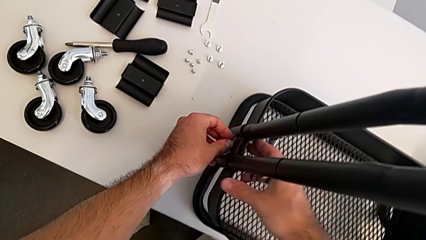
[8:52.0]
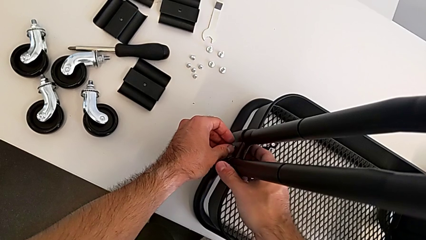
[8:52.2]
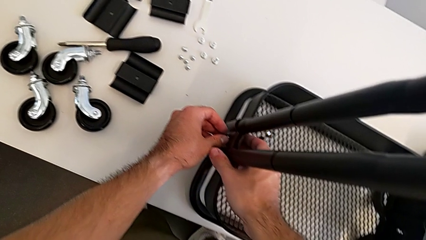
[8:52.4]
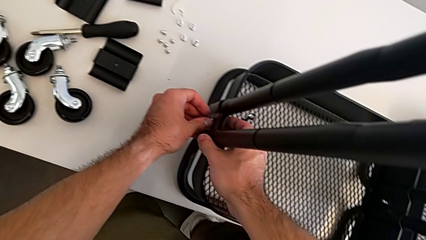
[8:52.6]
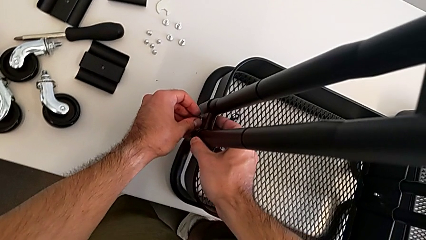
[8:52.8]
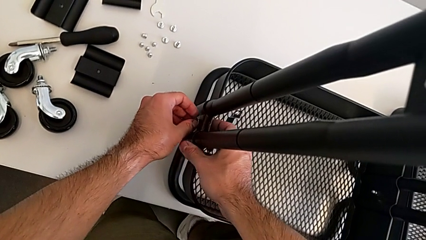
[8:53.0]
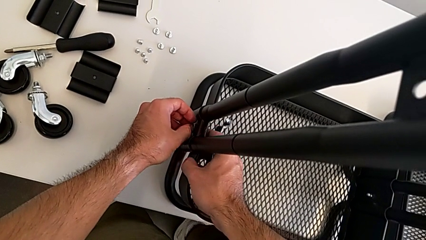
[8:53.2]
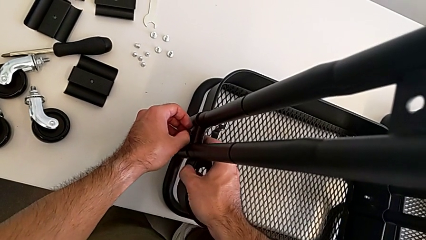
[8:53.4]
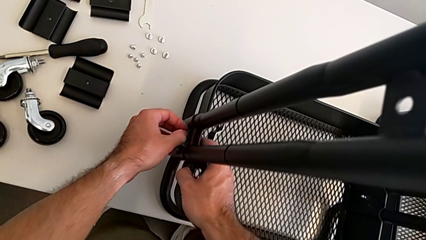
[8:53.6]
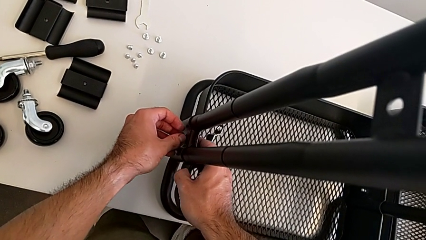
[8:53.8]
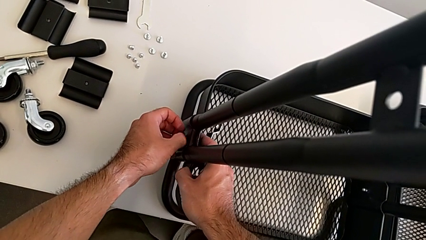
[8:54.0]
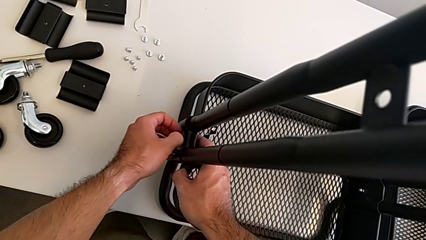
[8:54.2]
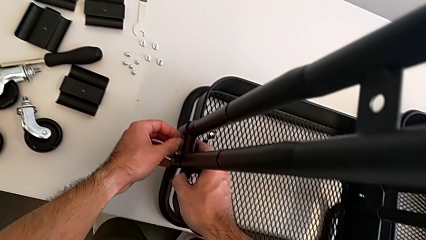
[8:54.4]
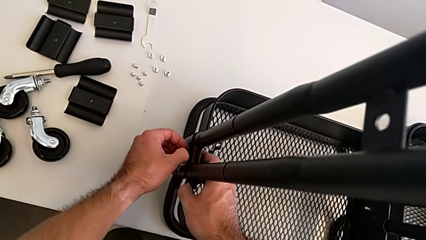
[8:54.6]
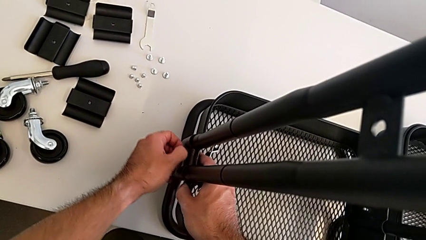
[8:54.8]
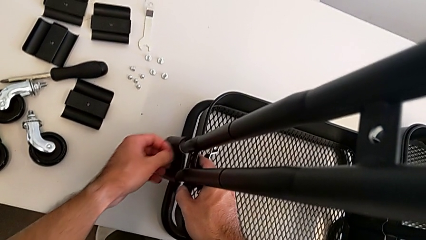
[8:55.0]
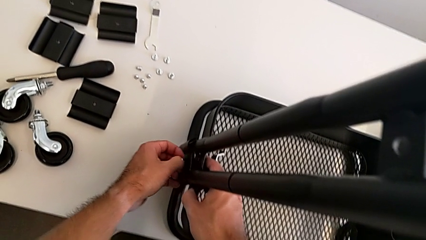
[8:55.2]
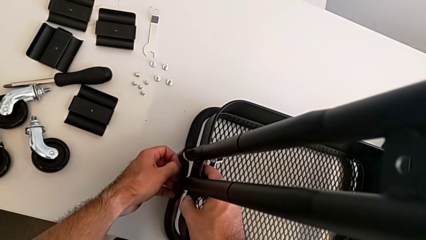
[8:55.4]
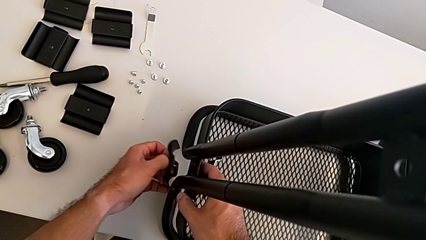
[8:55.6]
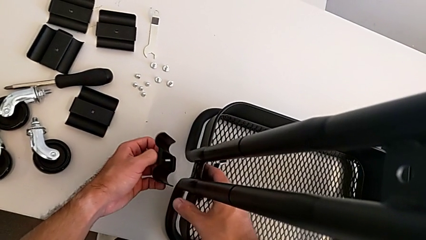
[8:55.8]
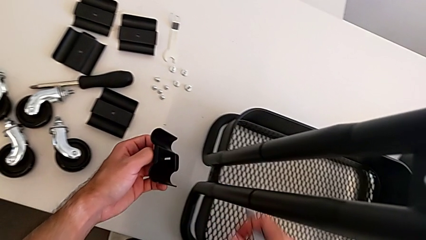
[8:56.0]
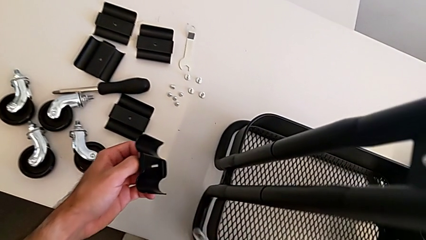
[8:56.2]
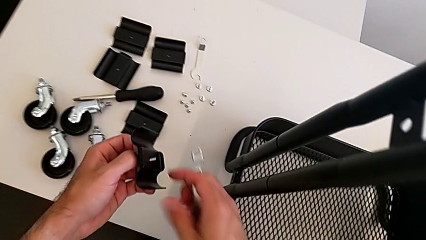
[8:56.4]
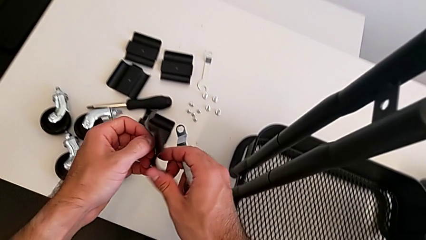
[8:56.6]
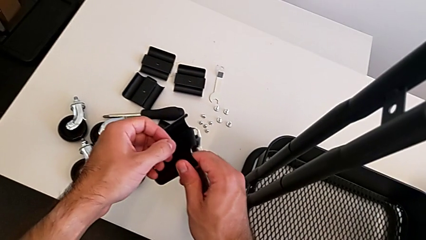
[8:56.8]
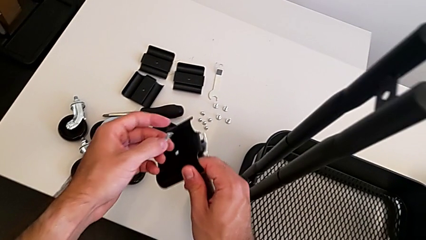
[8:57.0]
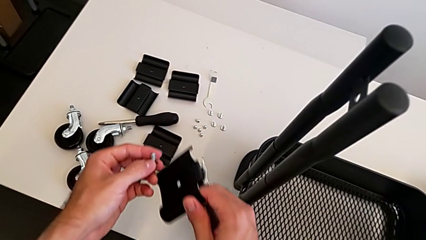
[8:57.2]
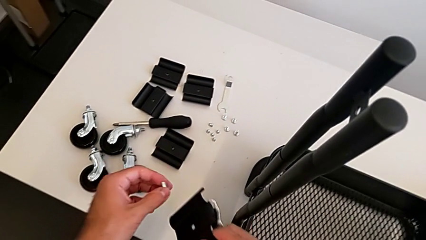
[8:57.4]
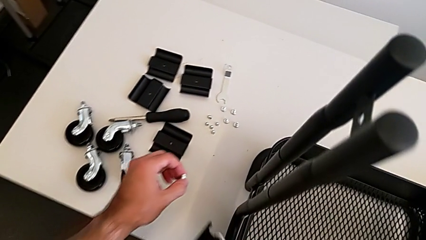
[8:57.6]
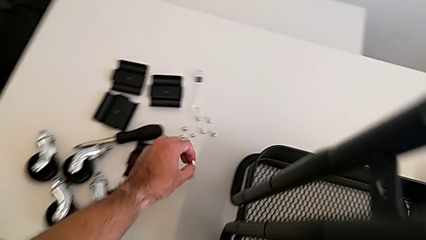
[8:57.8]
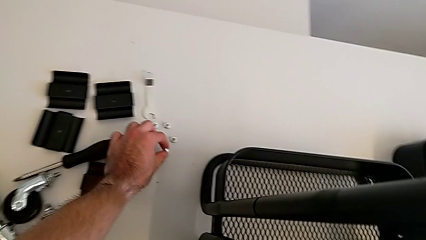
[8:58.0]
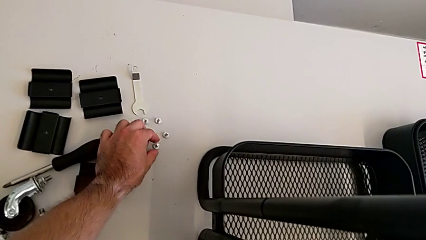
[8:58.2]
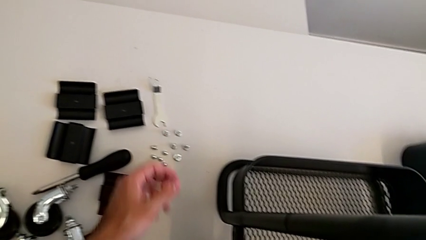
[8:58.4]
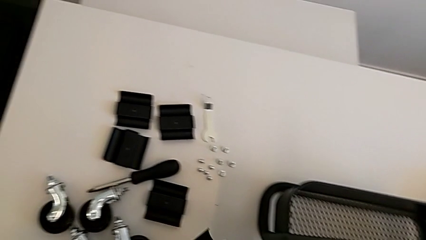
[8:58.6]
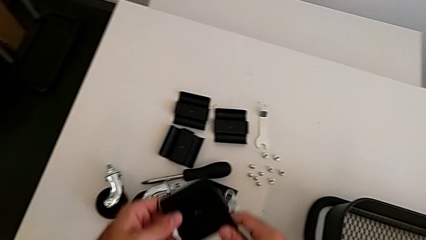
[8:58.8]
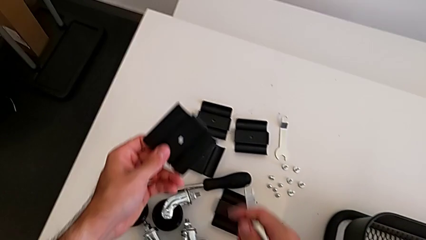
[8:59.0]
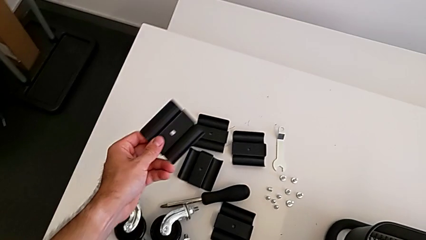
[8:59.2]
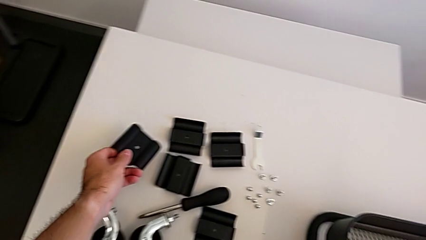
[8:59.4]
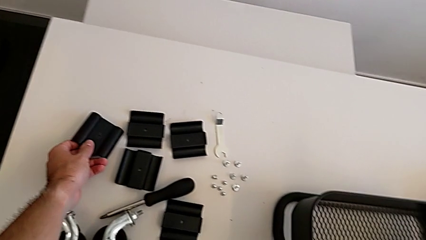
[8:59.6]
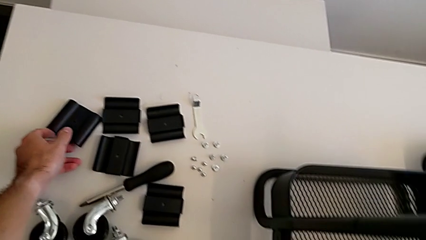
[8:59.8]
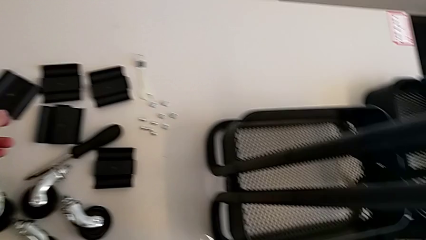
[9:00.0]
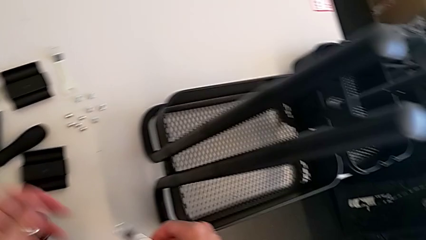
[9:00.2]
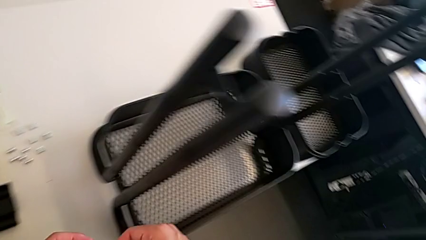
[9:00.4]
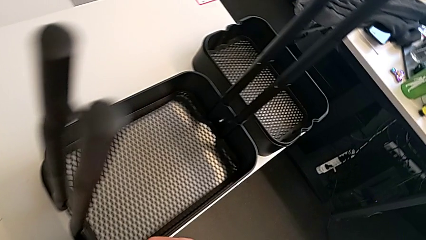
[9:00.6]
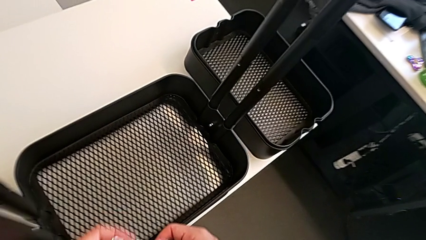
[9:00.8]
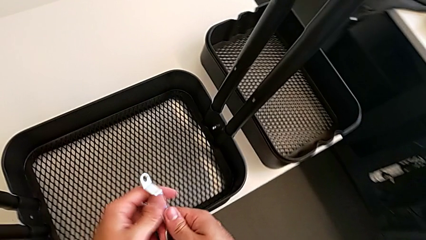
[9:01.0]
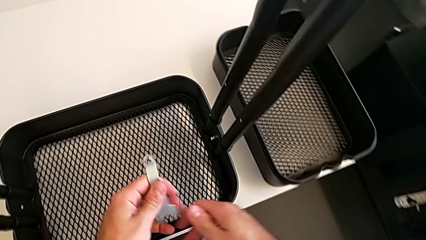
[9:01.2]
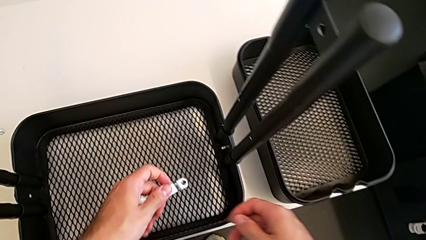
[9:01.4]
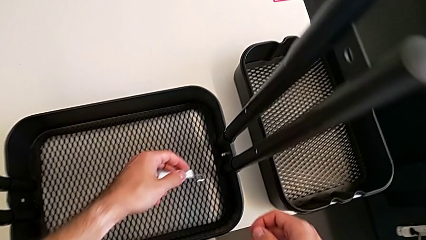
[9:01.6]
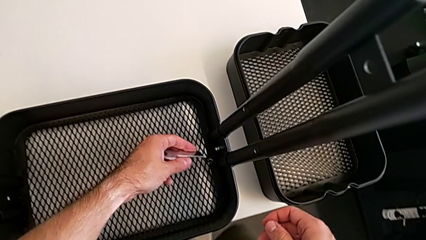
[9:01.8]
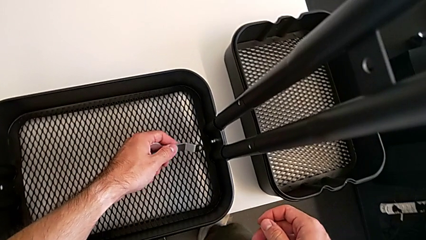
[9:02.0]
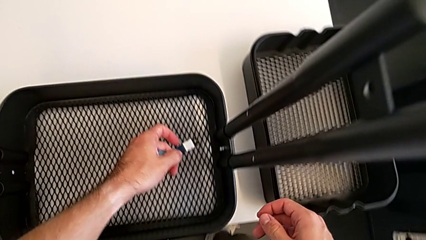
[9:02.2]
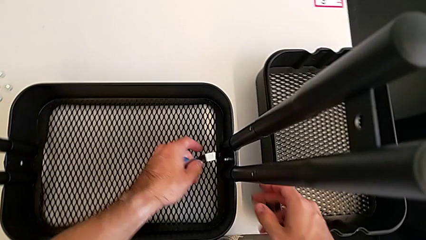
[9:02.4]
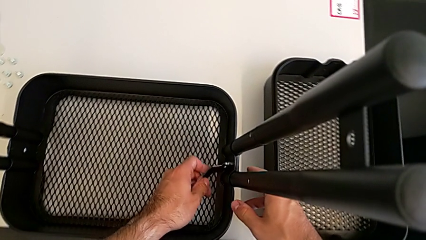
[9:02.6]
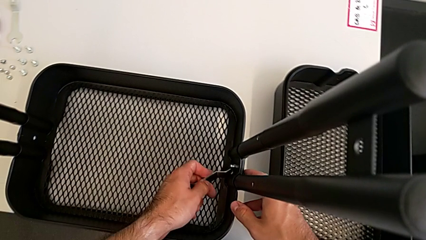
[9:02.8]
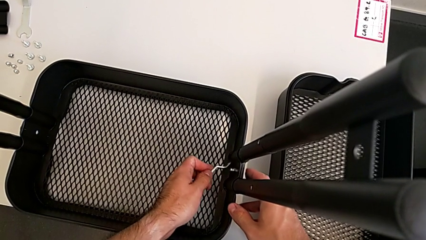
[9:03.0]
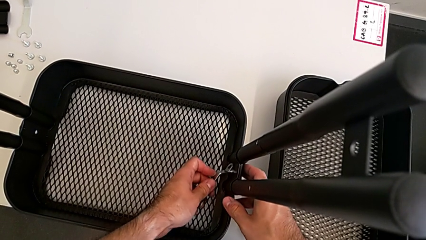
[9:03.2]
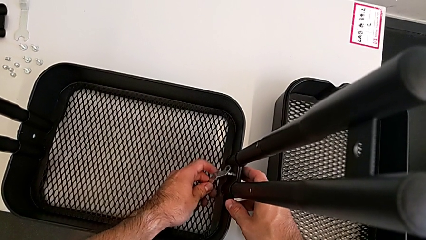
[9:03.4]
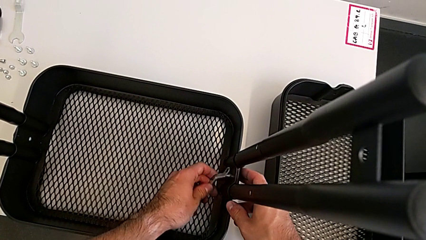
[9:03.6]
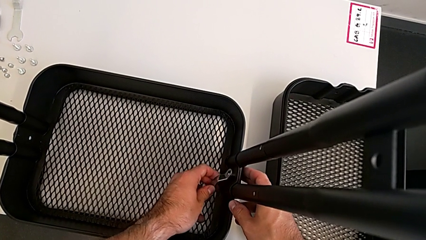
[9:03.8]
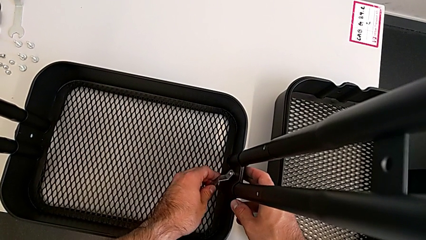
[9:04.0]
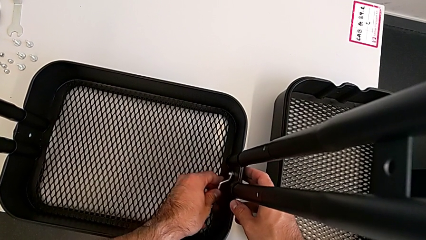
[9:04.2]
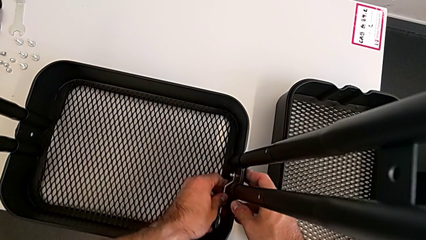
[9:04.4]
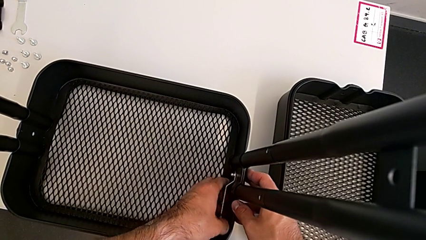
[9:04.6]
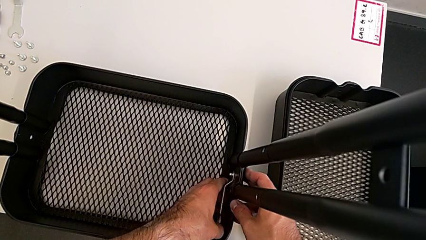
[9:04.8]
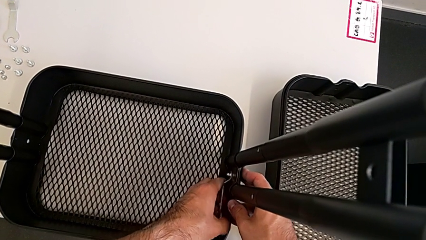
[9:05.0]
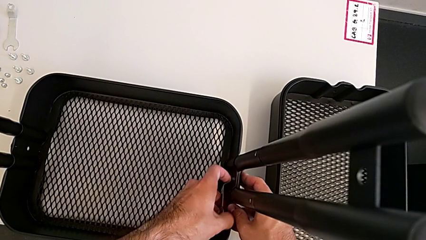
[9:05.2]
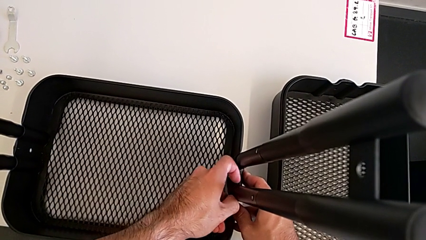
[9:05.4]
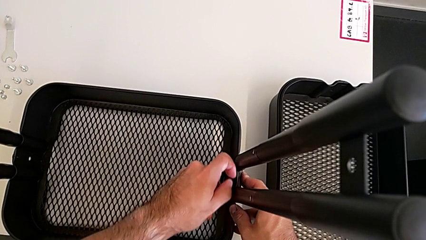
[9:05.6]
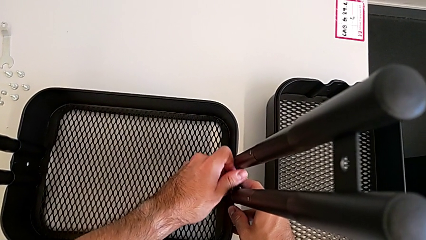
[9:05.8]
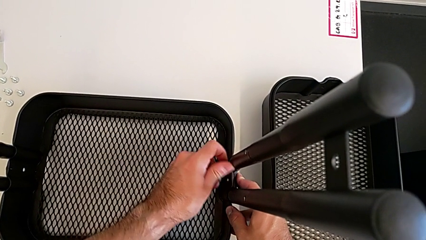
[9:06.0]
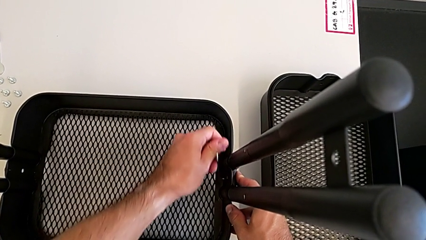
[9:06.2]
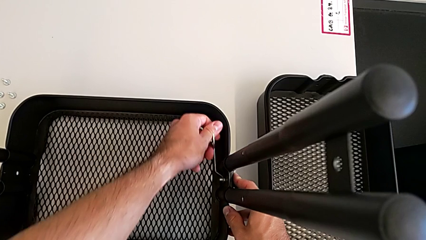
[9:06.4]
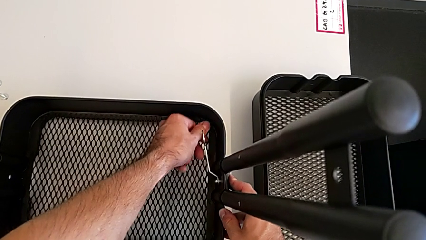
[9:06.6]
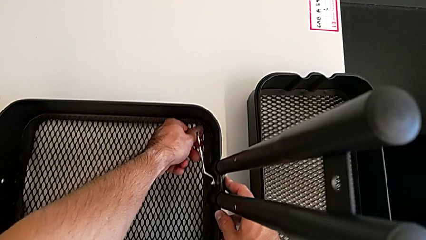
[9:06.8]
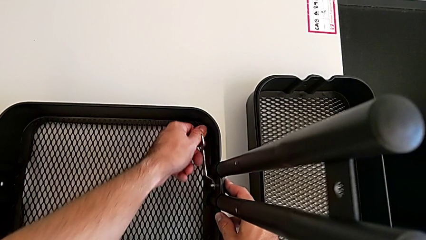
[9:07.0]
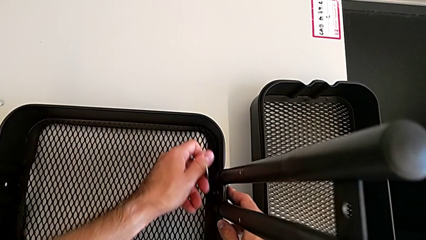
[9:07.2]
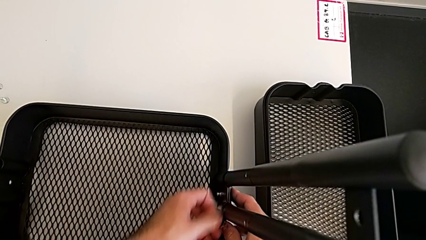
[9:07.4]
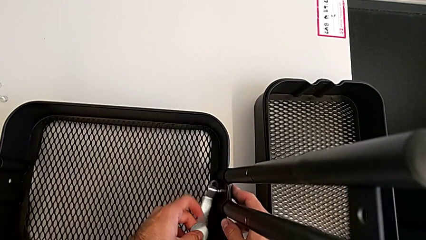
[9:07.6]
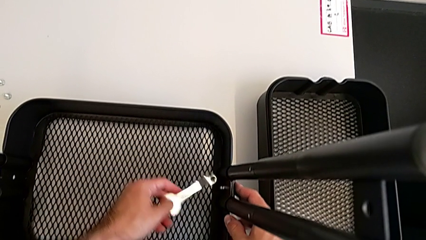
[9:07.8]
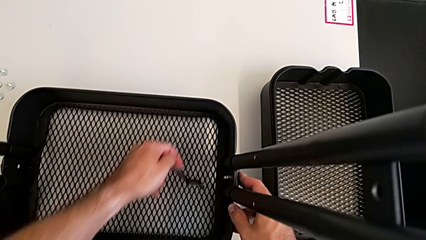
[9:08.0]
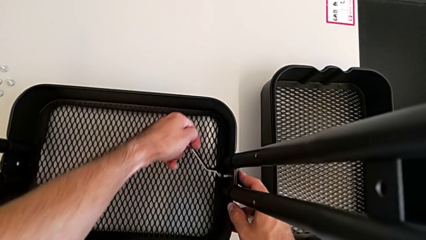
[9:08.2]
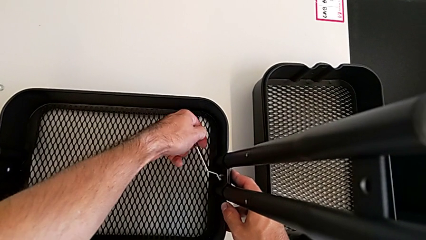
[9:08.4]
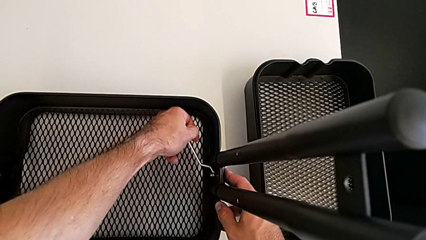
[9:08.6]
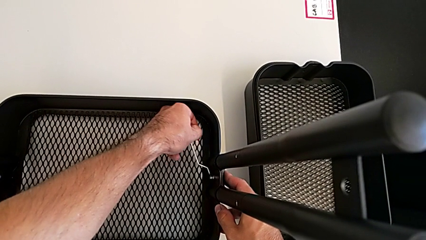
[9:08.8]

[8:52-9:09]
The camera wearer is removing the grid tray at the bottom. They disassemble the left bracket, lift the bracket, disassemble the screw, place the screw, place the bracket, approach the bottom grid tray and begin to unscrew the right hexagon cap nut.
